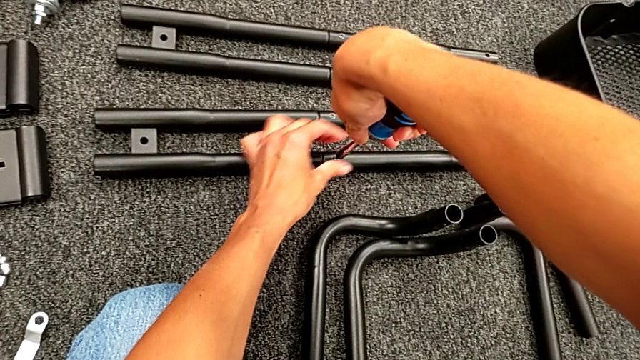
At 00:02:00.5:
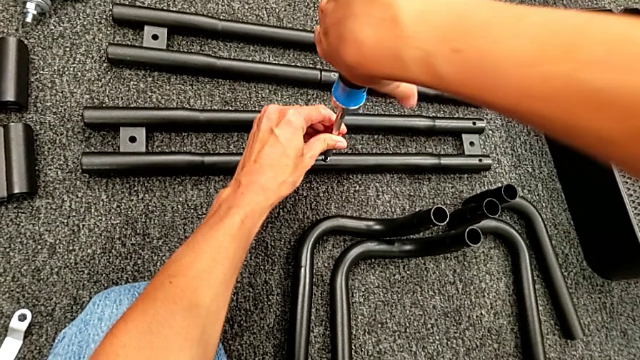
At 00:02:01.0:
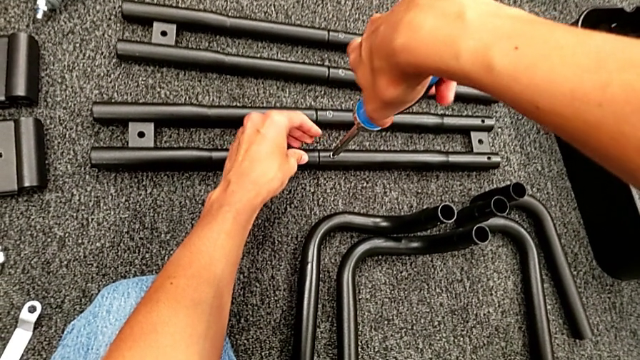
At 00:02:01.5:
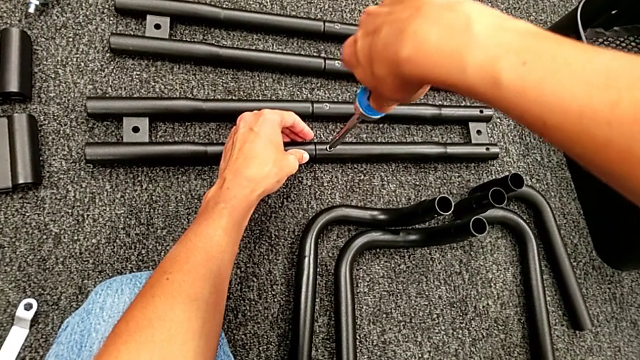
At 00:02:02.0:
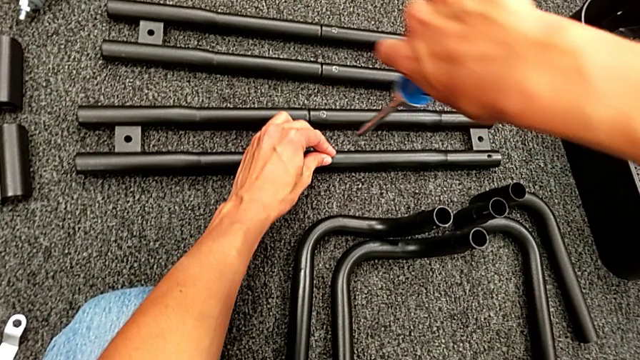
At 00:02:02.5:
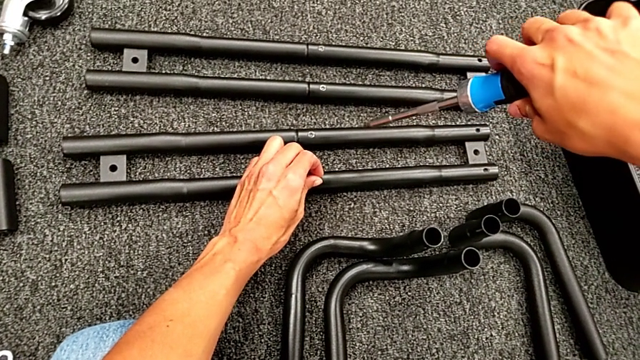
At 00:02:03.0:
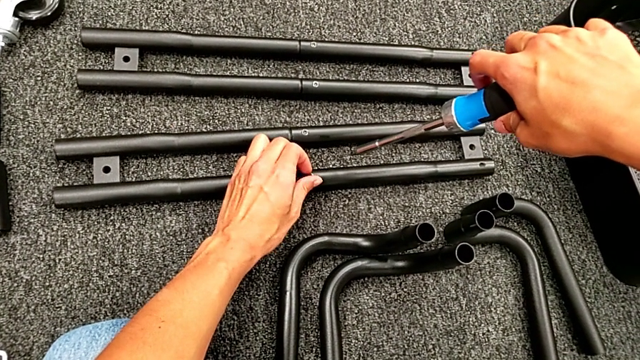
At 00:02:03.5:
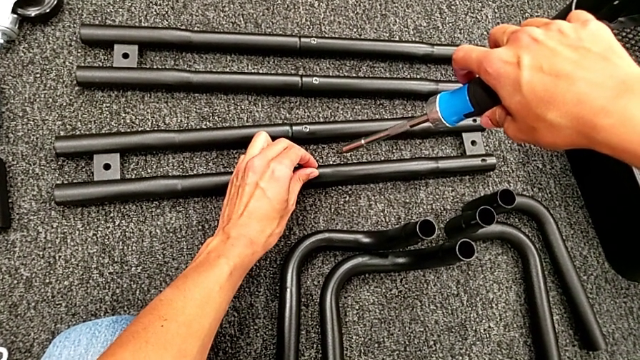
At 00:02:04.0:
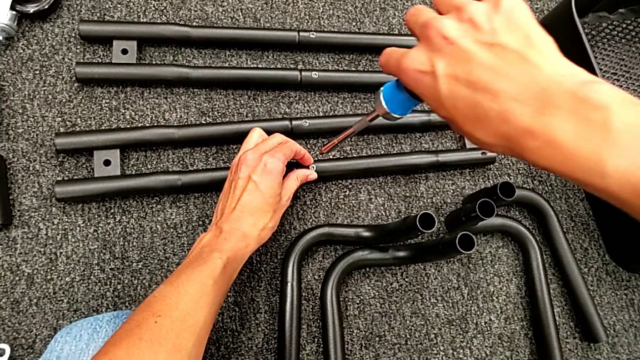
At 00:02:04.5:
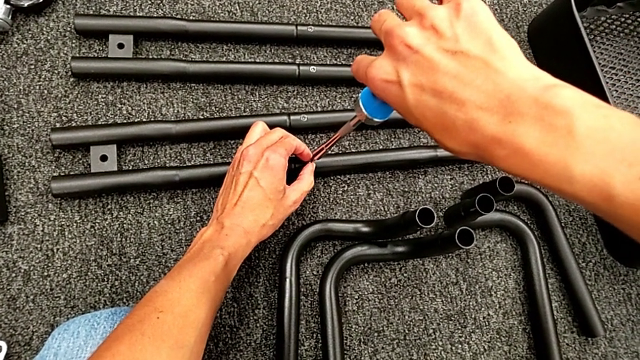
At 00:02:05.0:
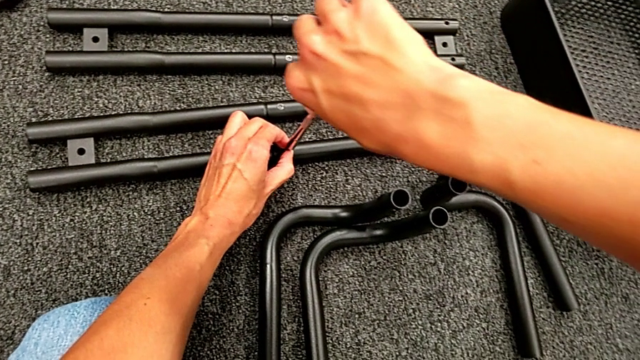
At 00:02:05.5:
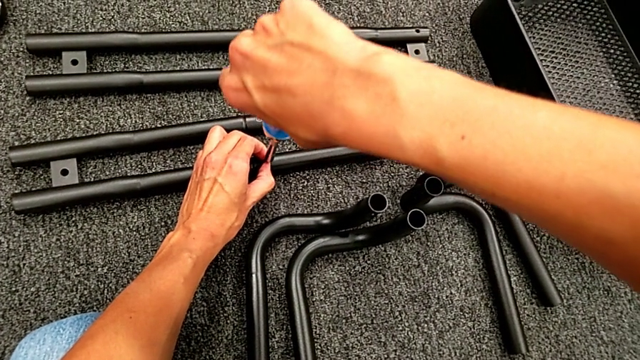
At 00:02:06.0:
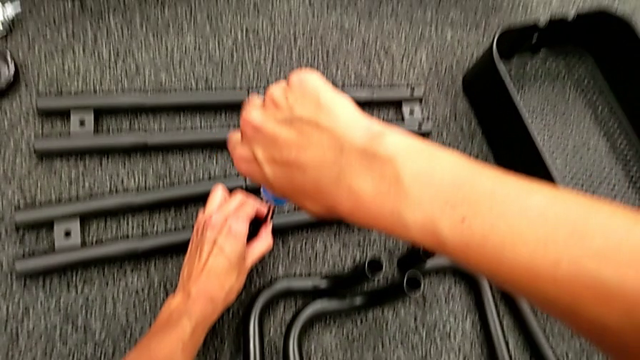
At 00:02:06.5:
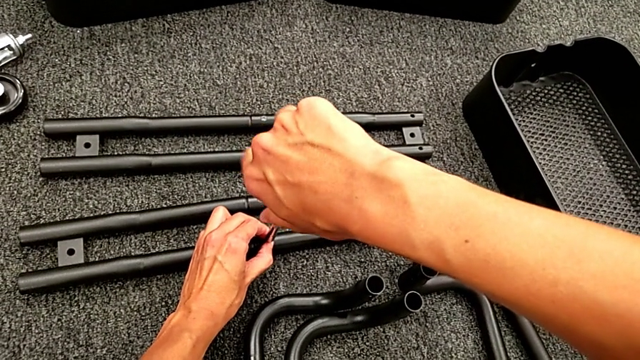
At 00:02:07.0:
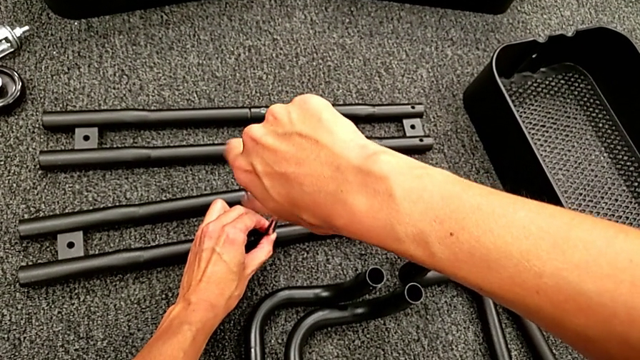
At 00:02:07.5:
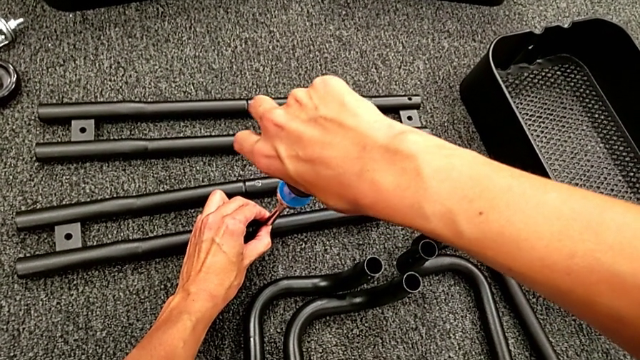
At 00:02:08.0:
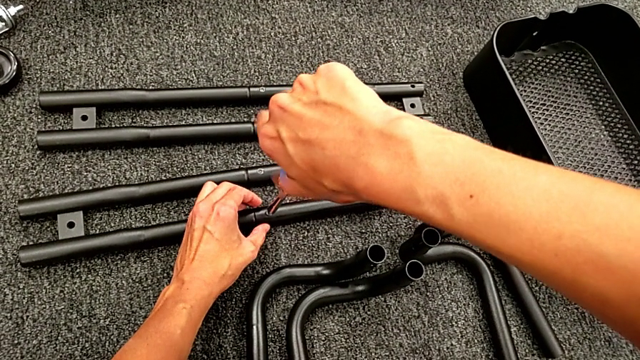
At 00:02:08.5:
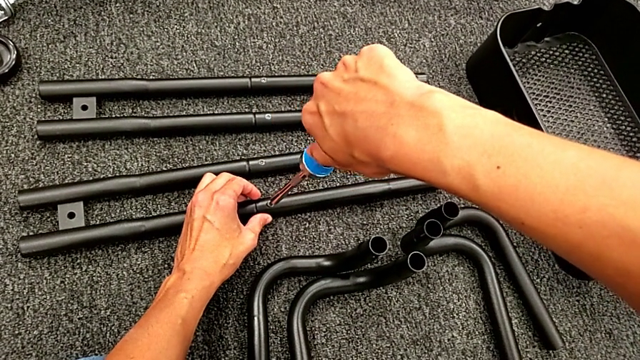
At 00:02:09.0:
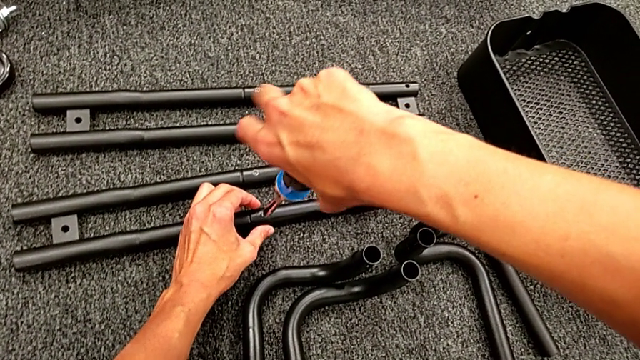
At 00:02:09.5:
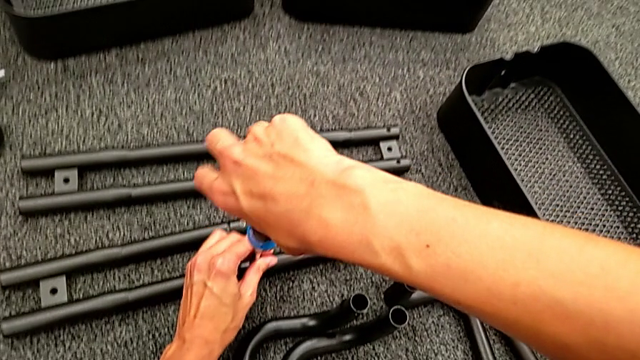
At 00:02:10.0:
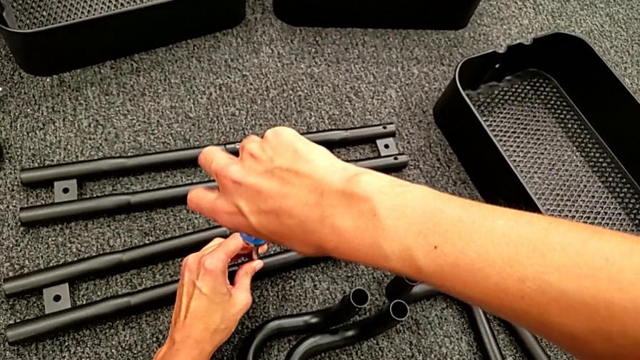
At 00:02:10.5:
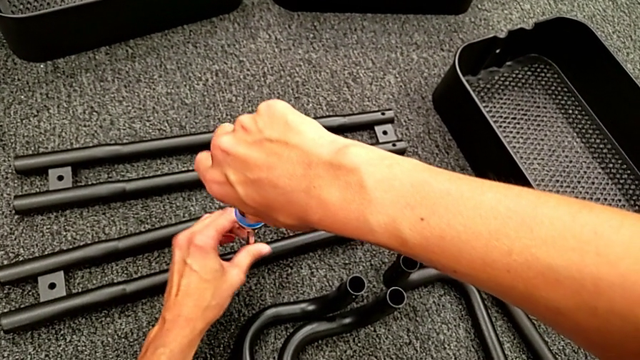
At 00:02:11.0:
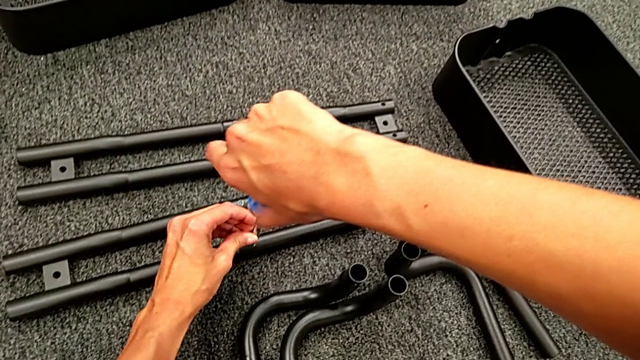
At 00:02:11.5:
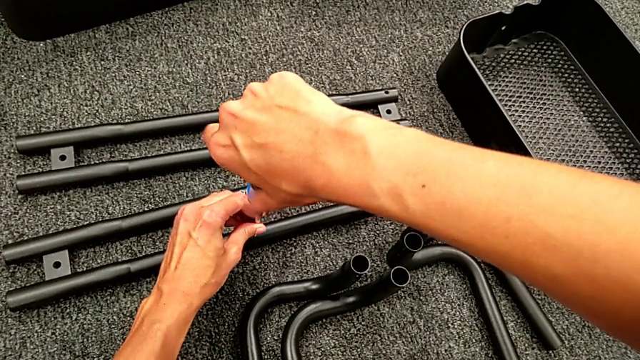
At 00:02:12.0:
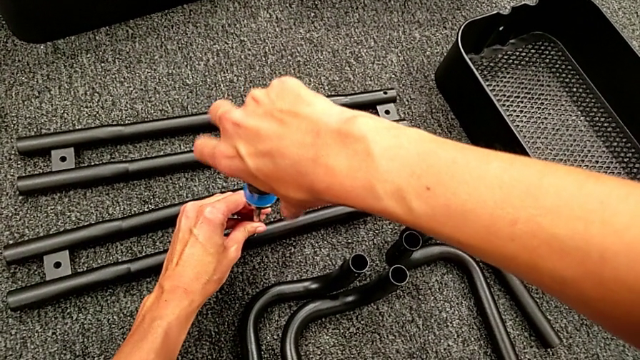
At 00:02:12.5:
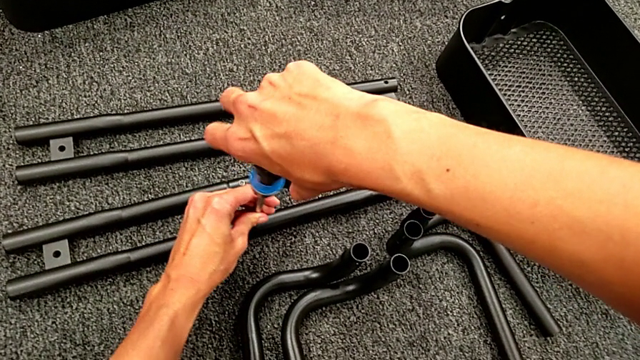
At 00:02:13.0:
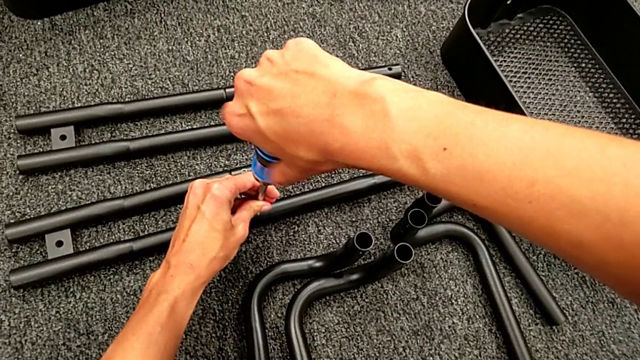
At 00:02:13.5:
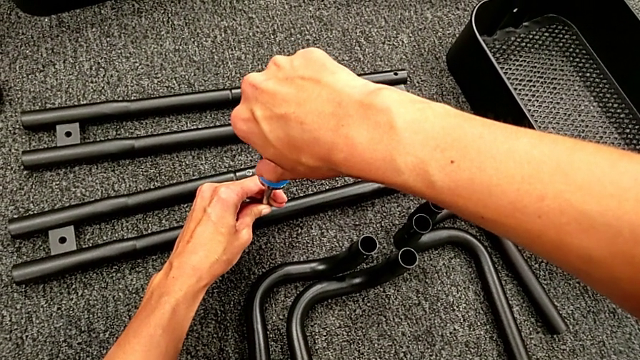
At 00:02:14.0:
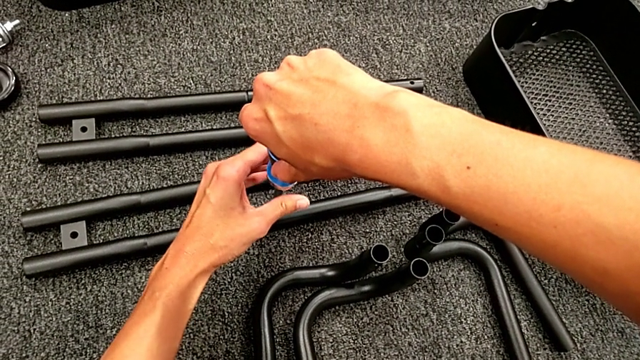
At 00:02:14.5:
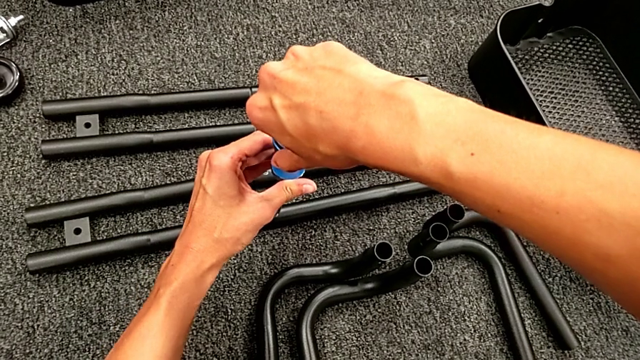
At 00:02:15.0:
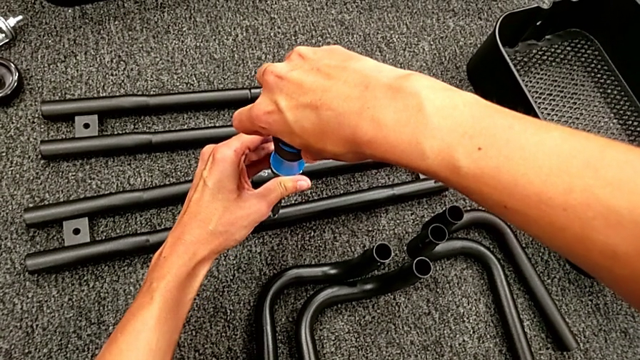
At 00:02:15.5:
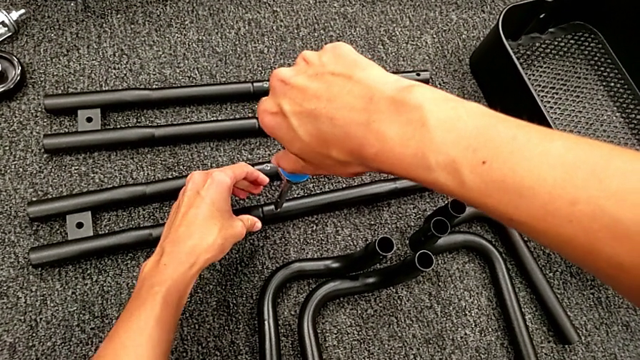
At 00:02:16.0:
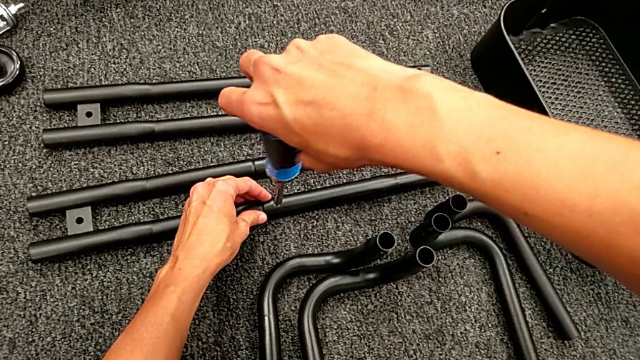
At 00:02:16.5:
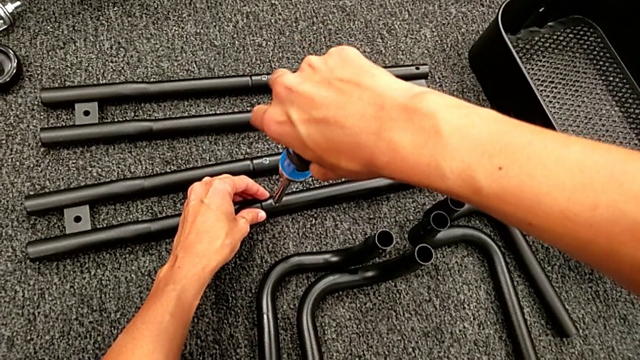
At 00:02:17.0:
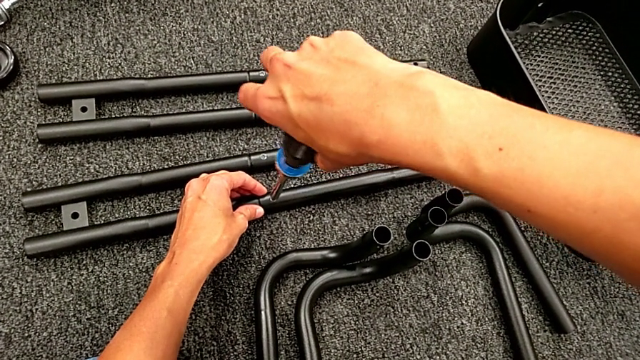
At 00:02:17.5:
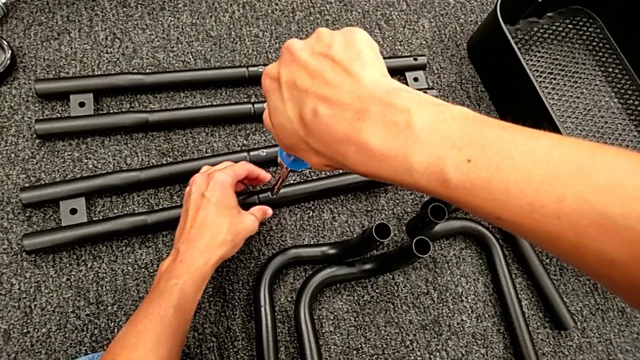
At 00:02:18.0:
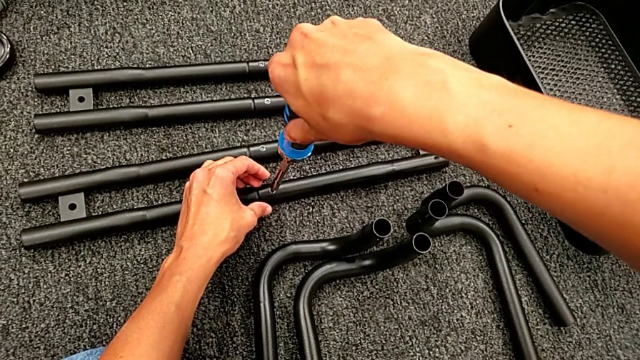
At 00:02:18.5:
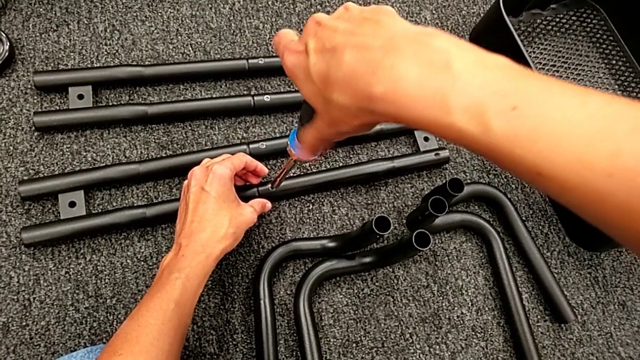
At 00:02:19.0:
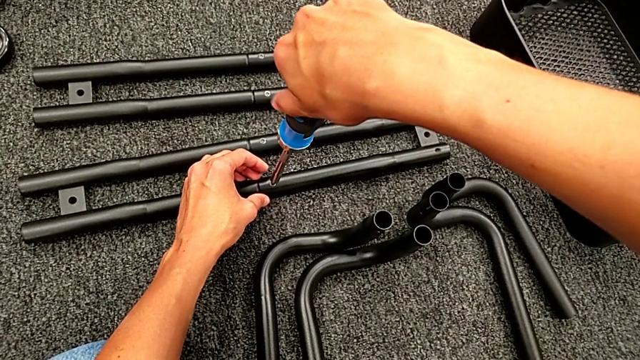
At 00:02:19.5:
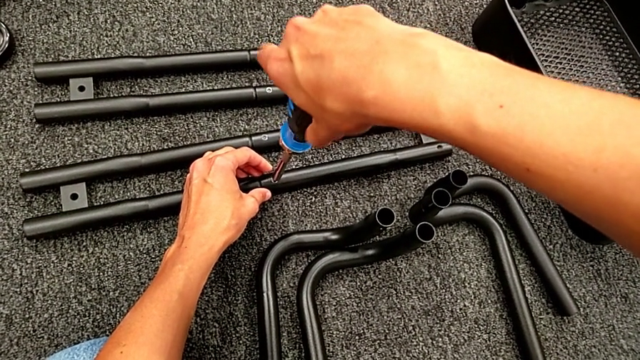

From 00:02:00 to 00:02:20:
The camera wearer is assembling the black tubes. They place the second screw, place the blue screw and screw the second screw.

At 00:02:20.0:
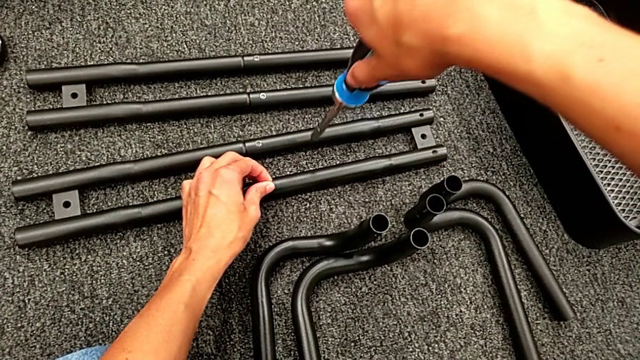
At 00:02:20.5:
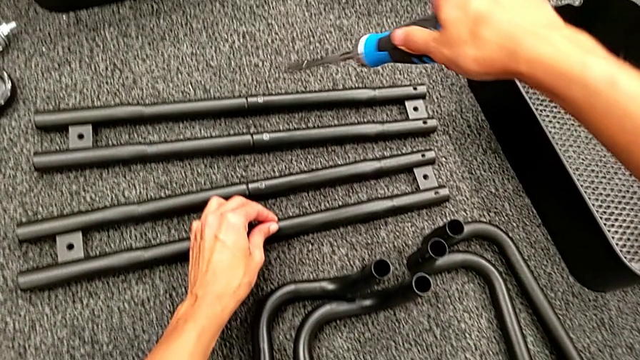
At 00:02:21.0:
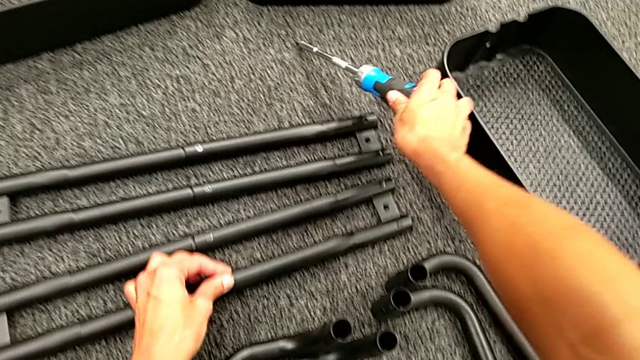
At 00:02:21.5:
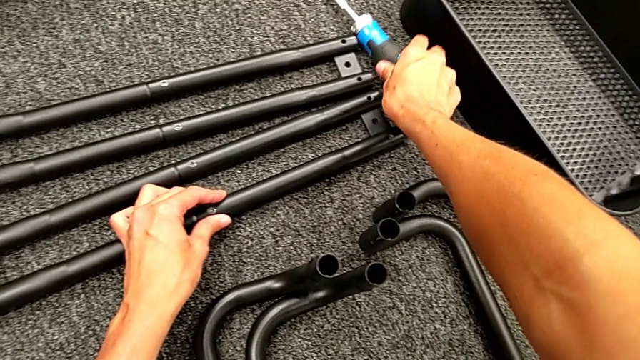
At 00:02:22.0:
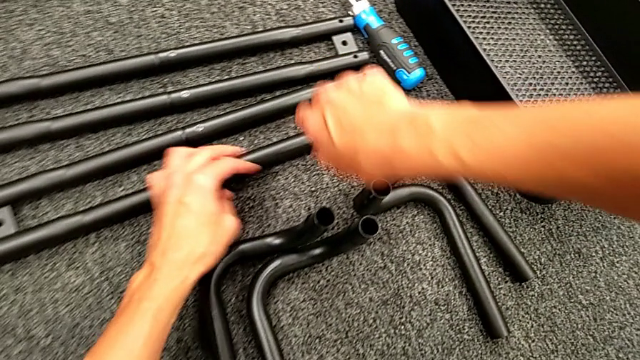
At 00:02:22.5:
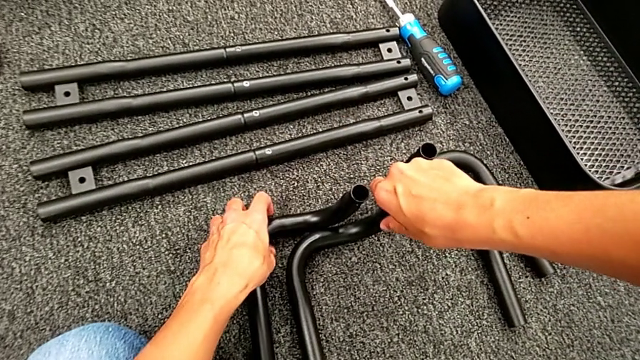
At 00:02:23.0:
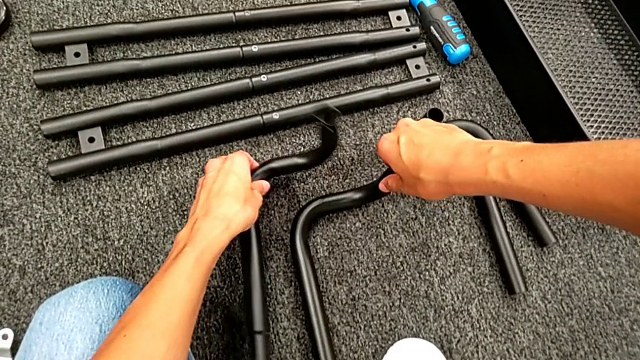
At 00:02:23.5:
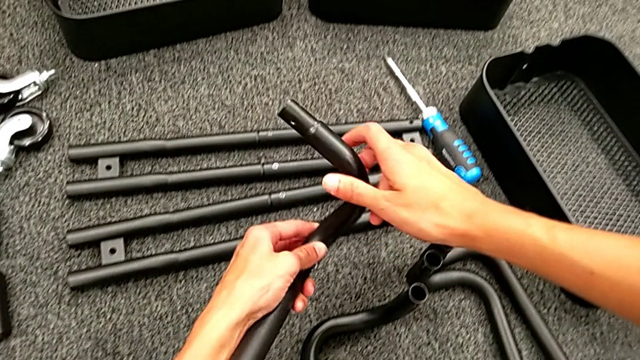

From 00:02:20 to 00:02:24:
The camera wearer is assembling the black base frame. They touch the second screw and begin to grab the first leg.
